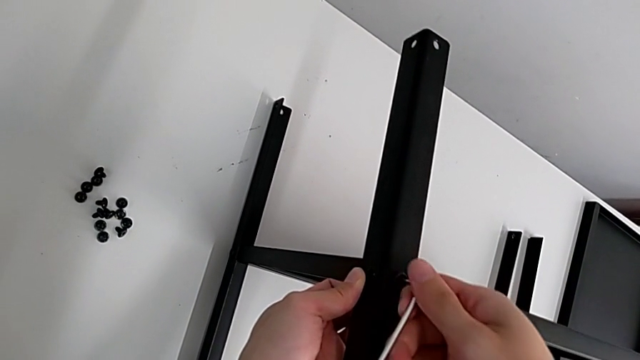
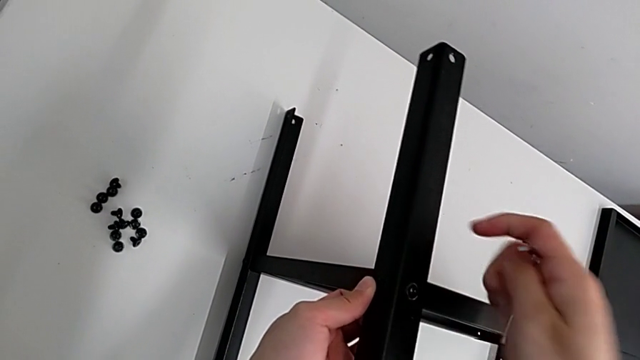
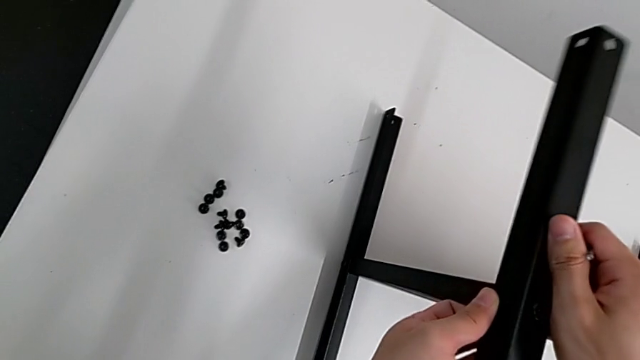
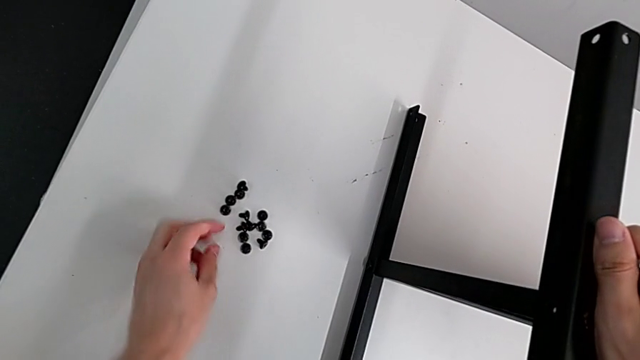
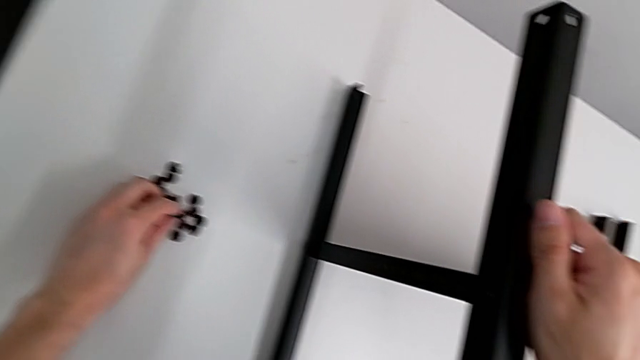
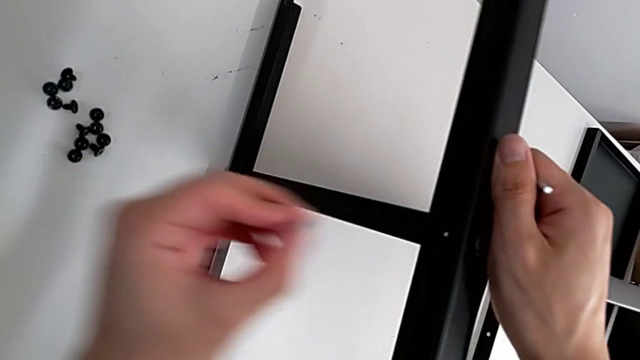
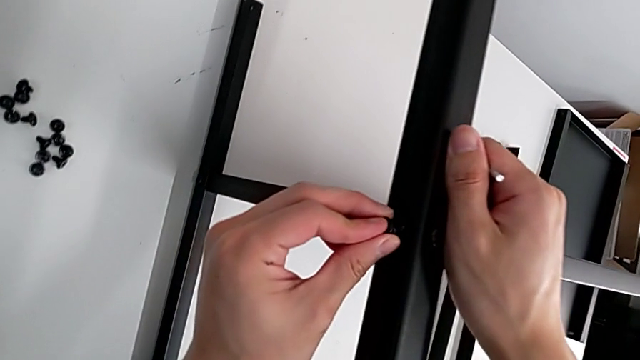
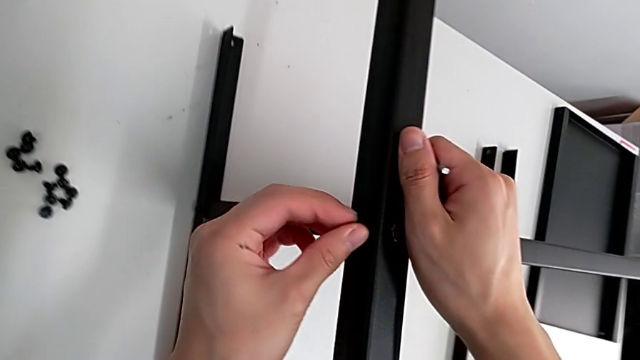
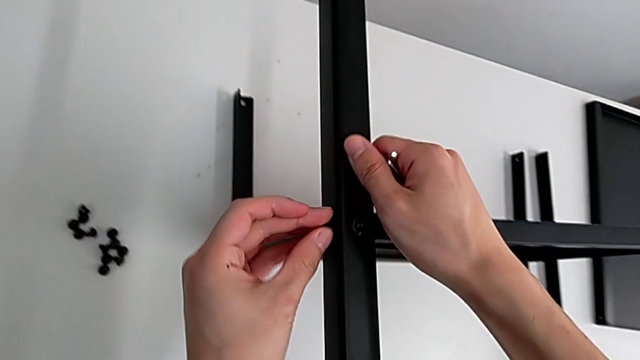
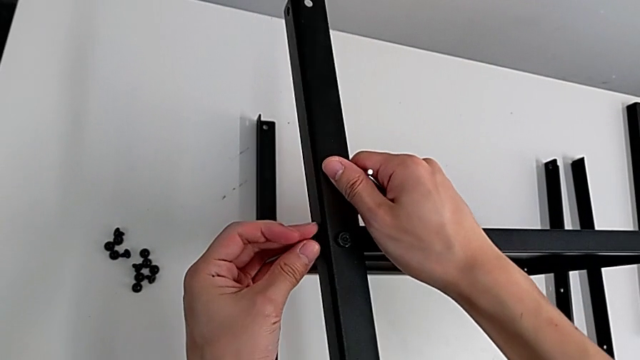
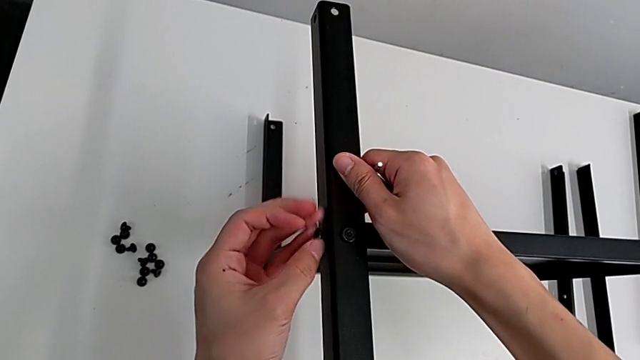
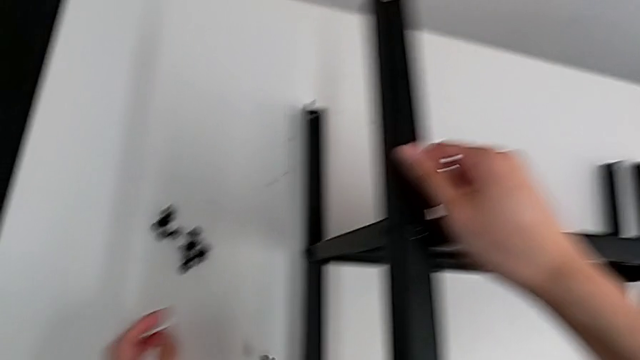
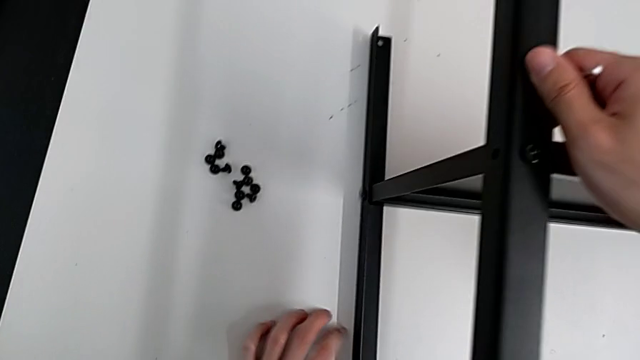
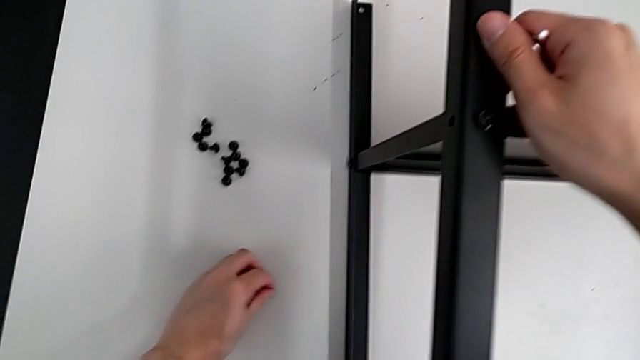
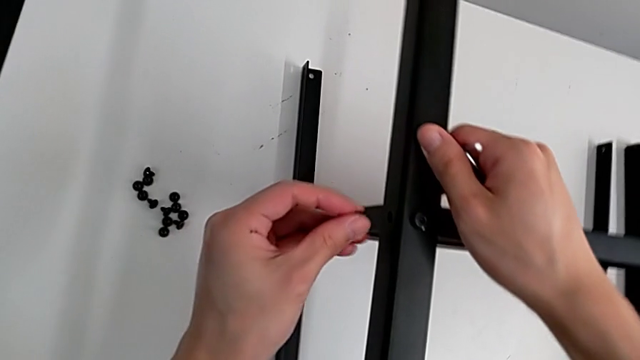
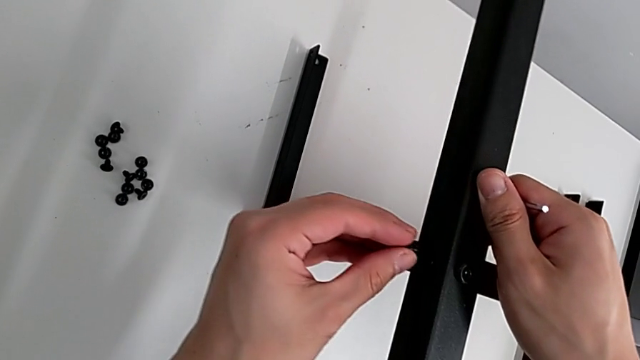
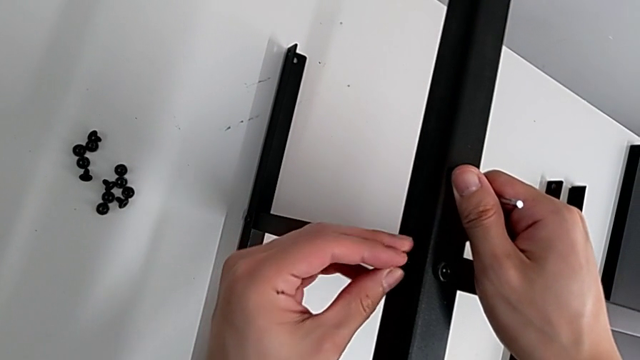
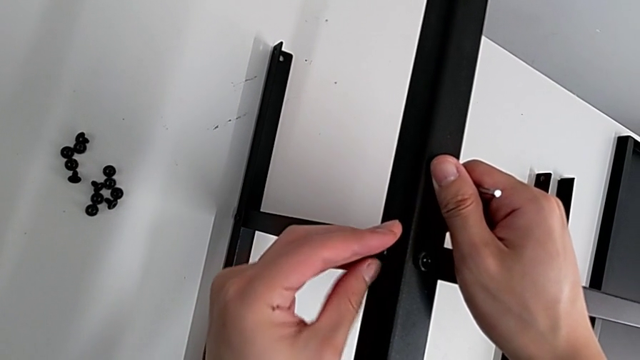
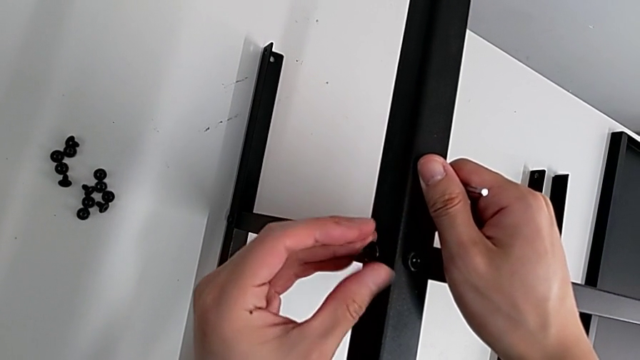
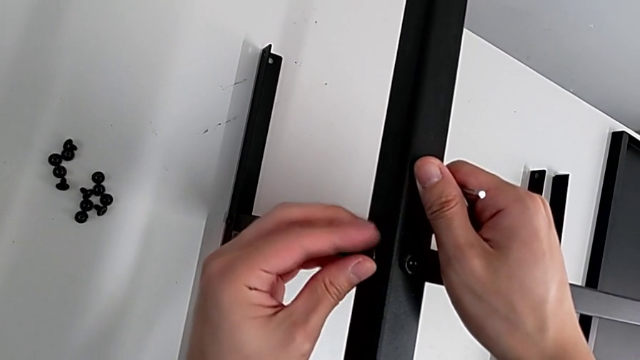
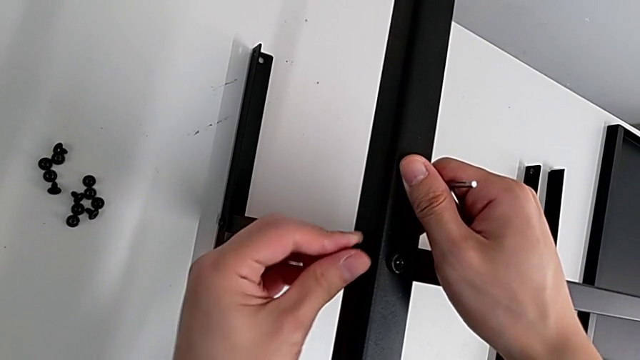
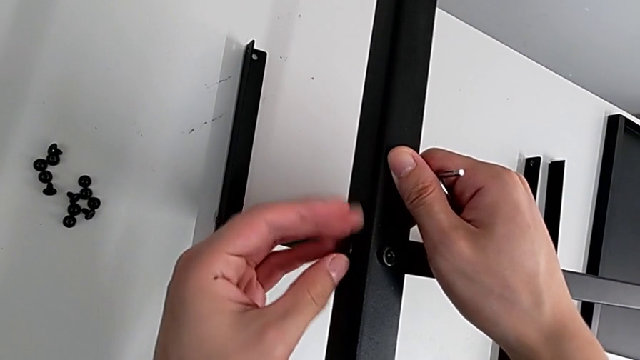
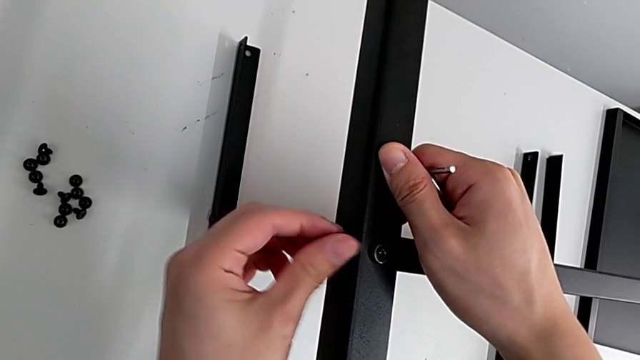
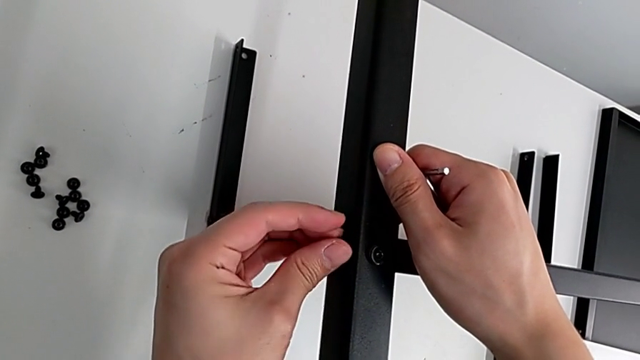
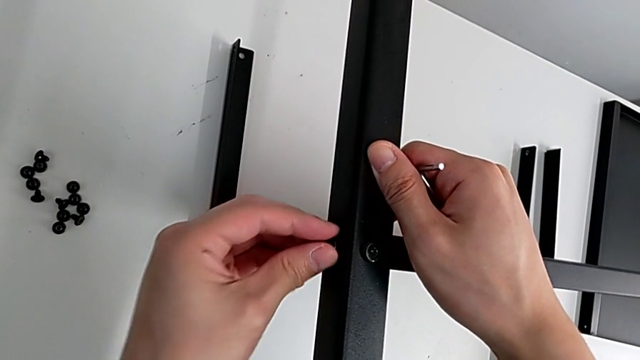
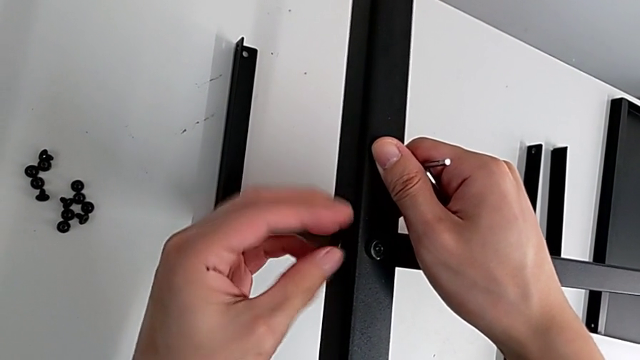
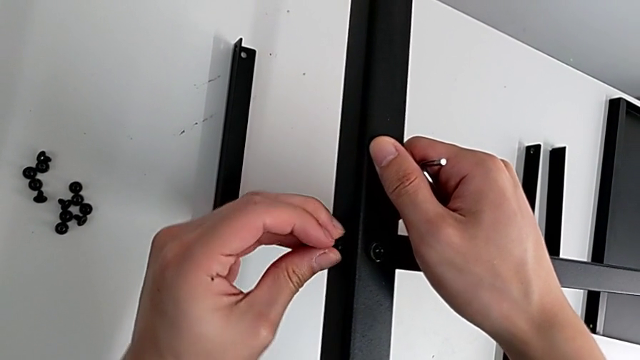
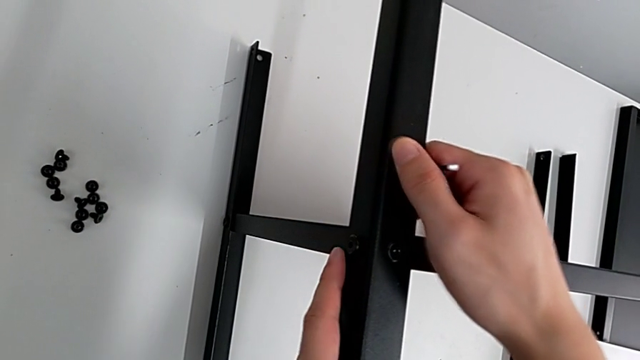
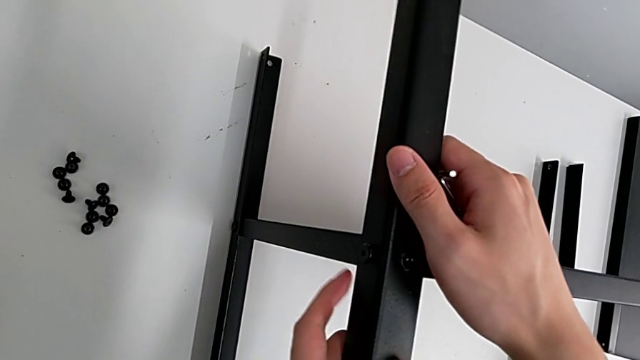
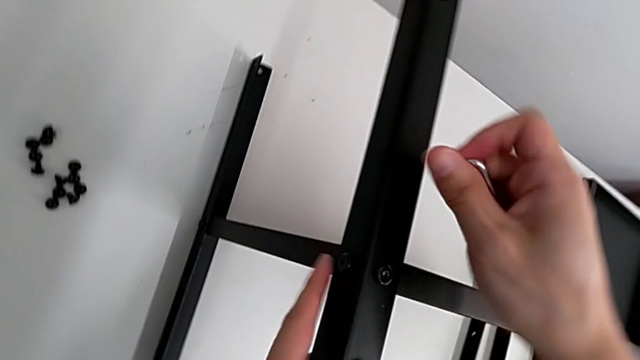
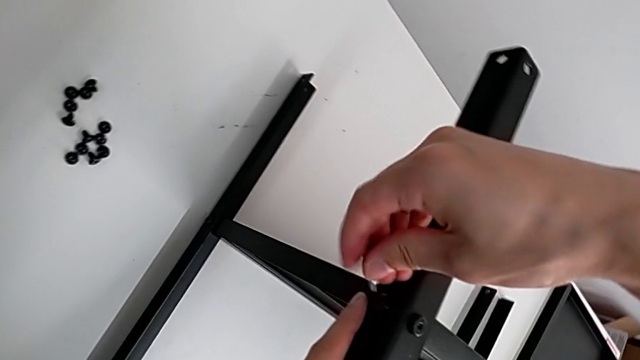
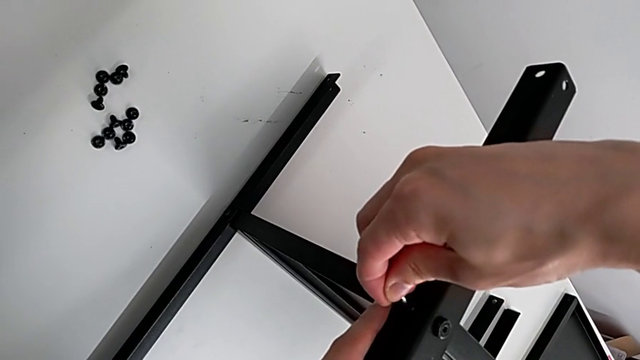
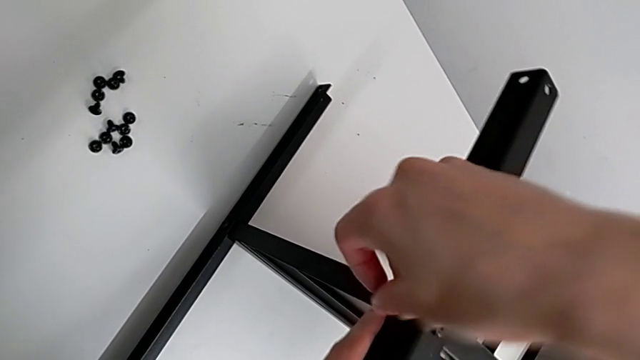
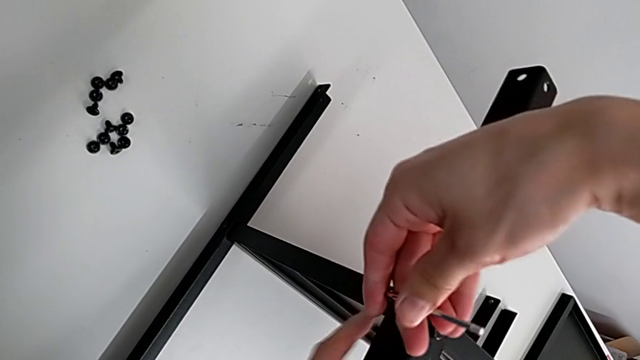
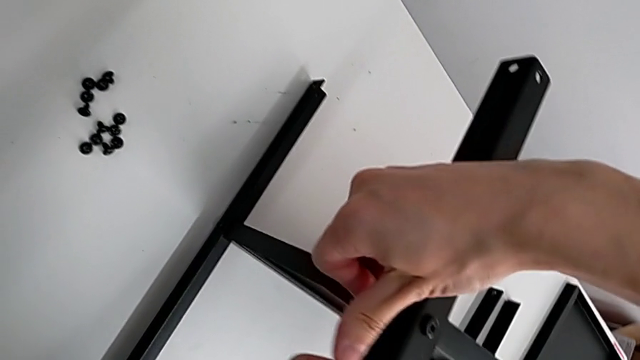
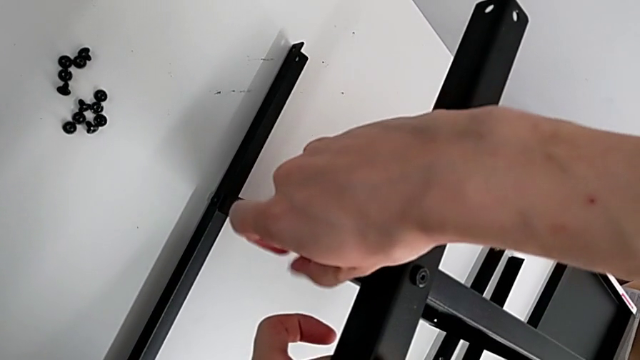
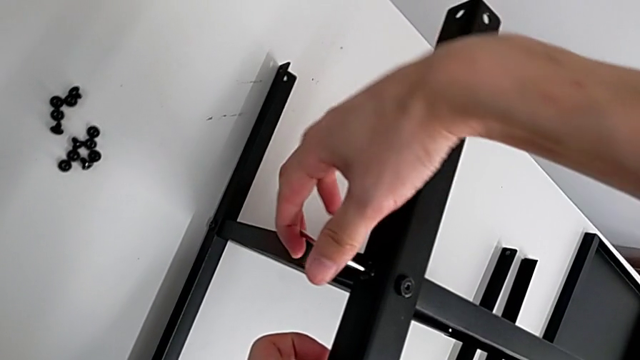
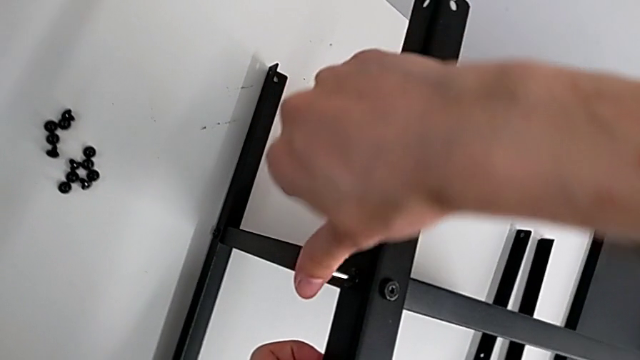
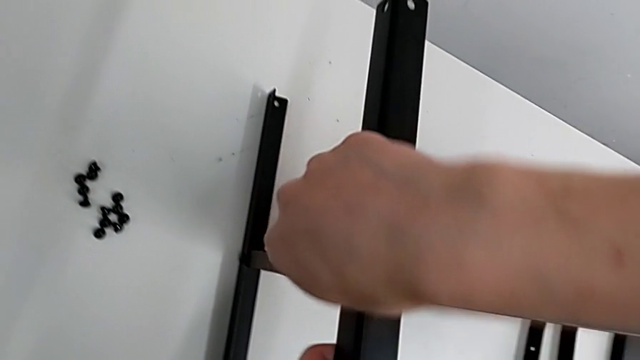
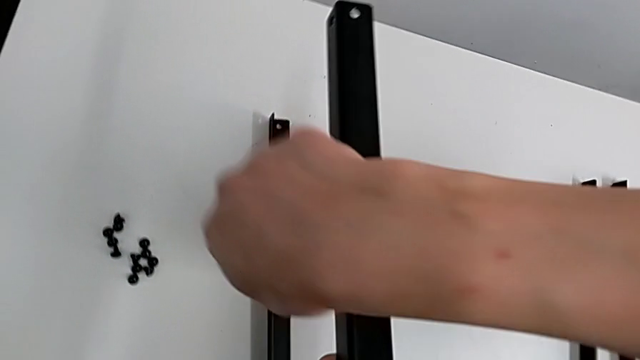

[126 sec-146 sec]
The camera wearer is screwing the second leg of the shelf. They withdraw the Allen wrench, hold the second leg, grab the hex socket head, approach the second leg and insert the hex socket head. They wrongly screw it and drop it. They grab the hex socket head, approach the second leg, insert the hex socket head and screw it. They hold the second leg with the left hand, approach the hex socket head, insert the Allen wrench, screw the hex socket head and withdraw the Allen wrench.

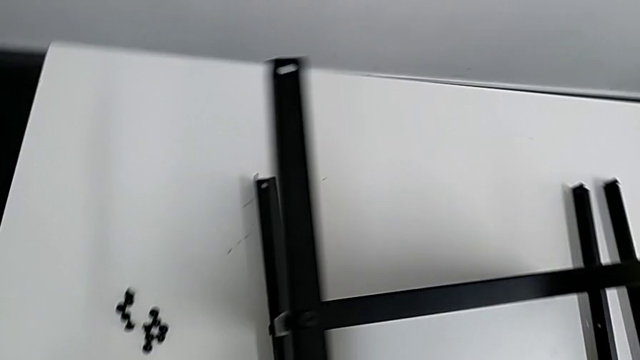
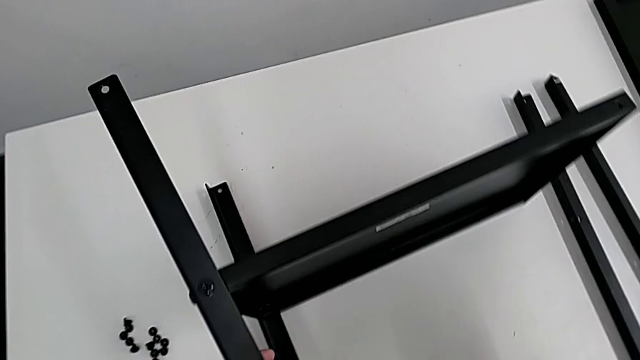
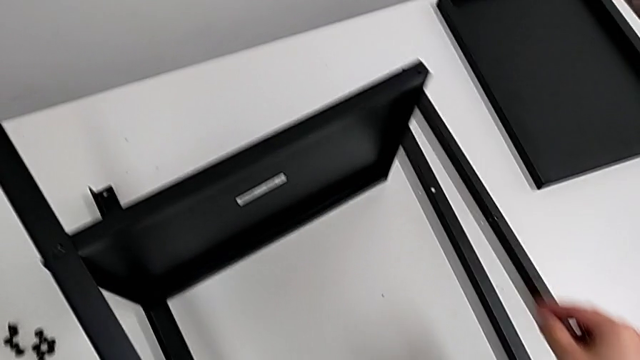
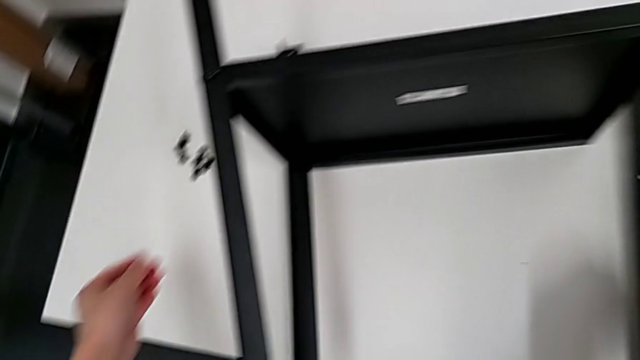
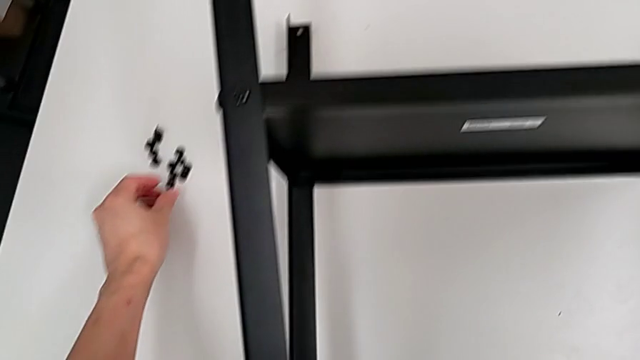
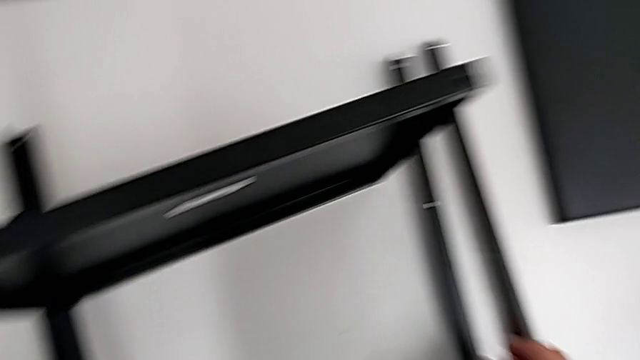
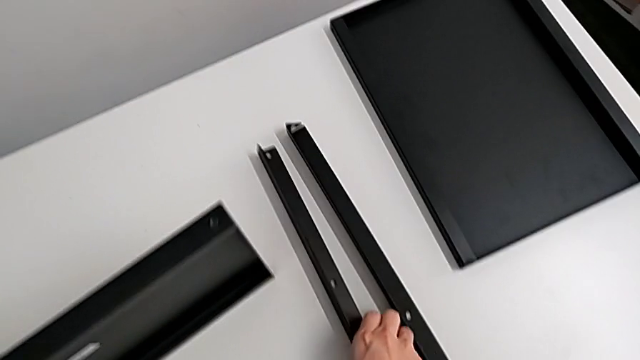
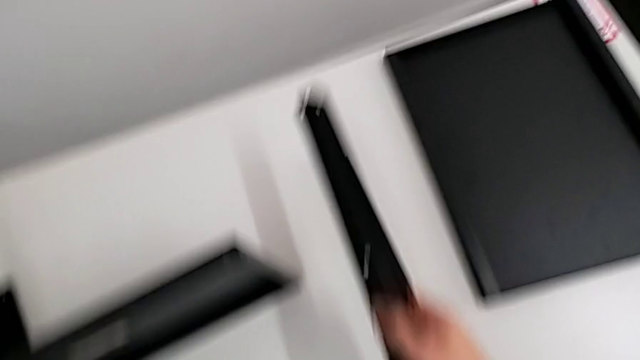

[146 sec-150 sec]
The camera wearer is screwing the third leg onto the shelf. They approach the hex socket head with the left hand, approach the third leg with the right hand, grab the hex socket head with the left hand and grab the third leg.
